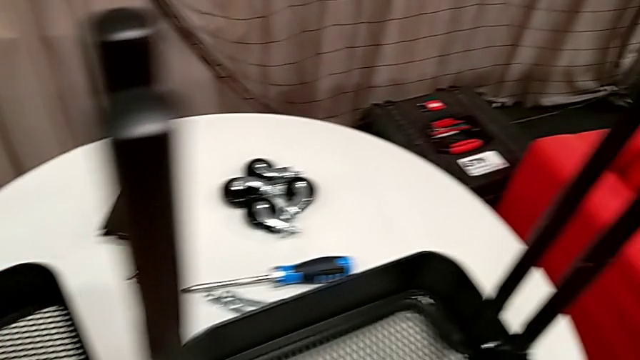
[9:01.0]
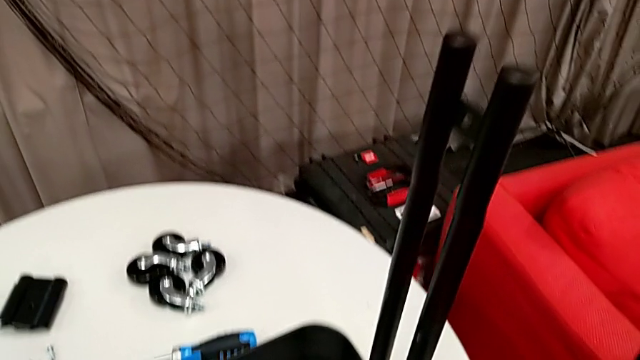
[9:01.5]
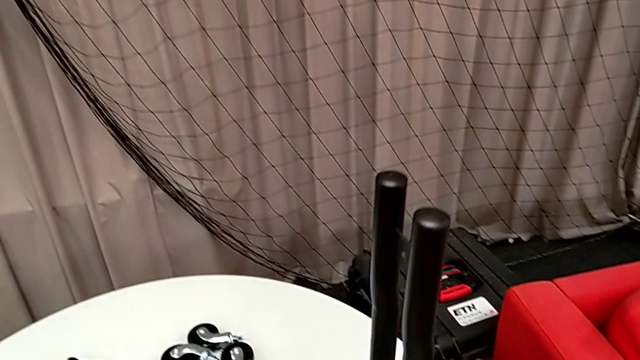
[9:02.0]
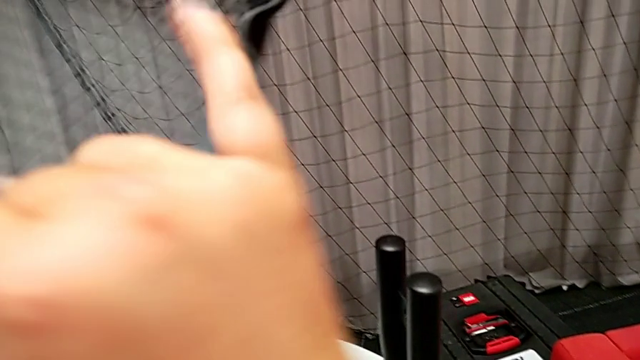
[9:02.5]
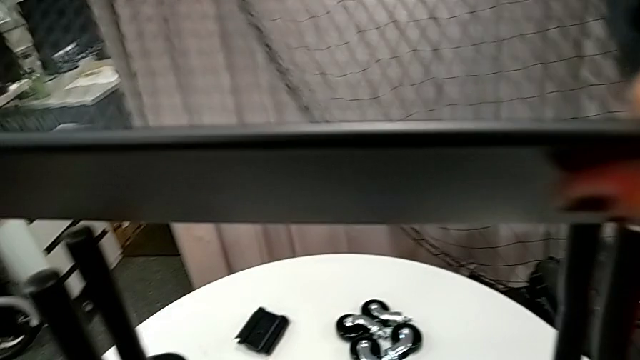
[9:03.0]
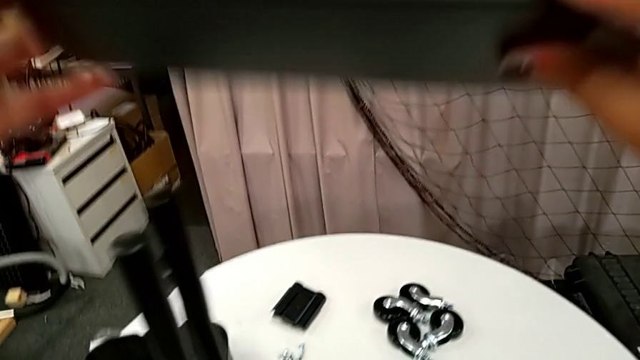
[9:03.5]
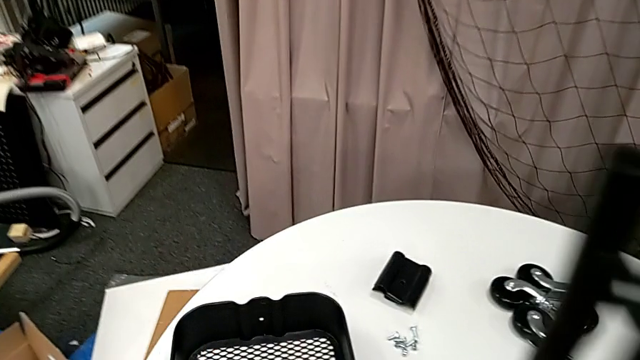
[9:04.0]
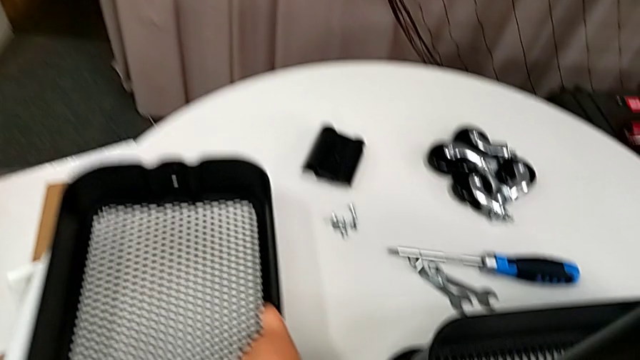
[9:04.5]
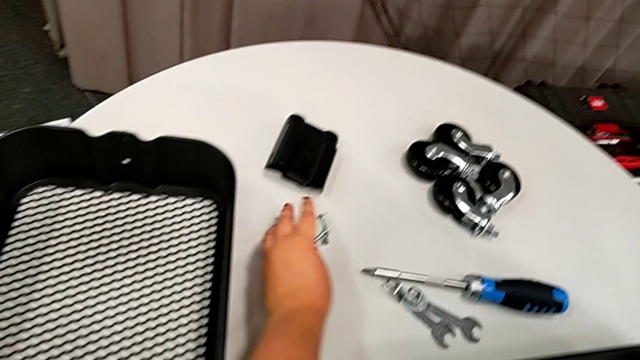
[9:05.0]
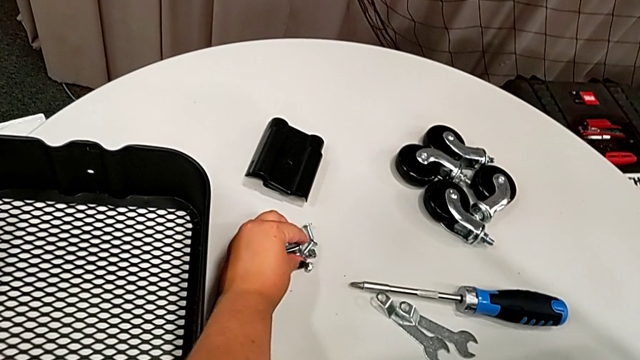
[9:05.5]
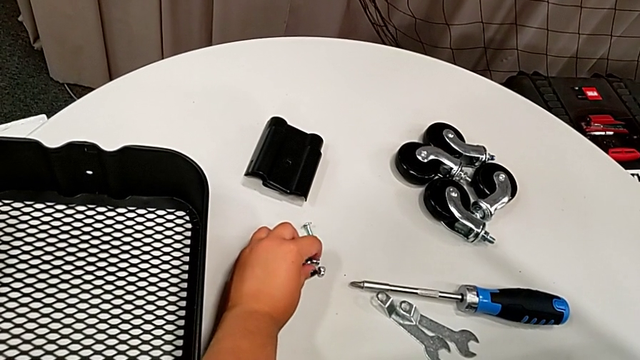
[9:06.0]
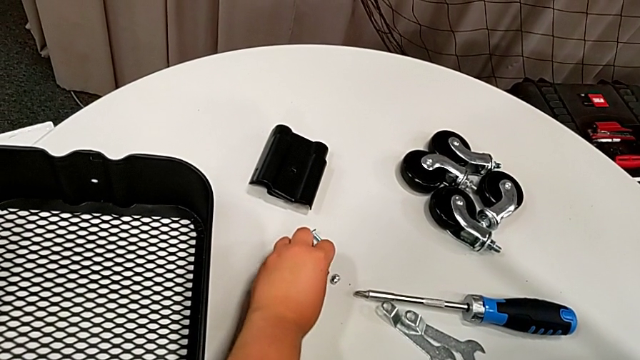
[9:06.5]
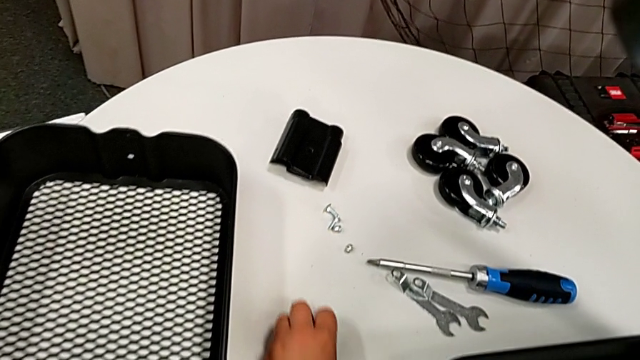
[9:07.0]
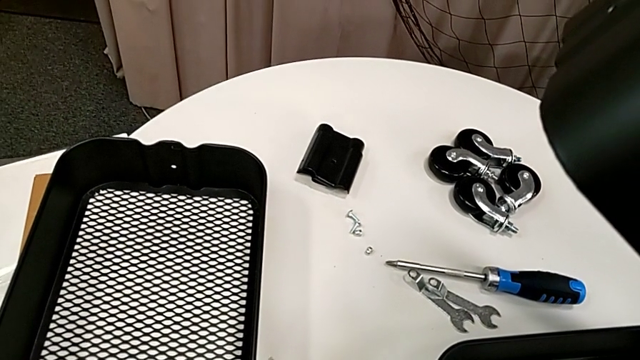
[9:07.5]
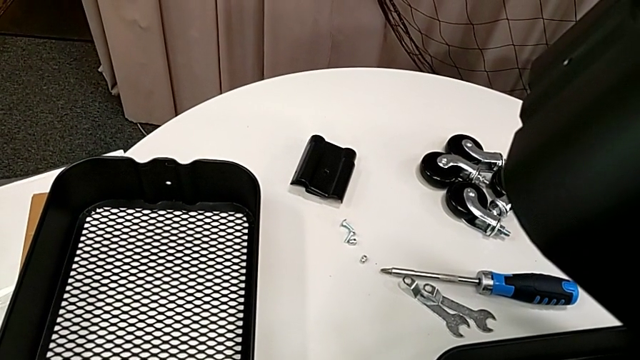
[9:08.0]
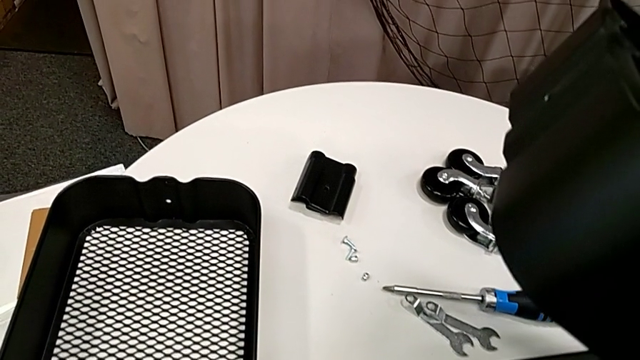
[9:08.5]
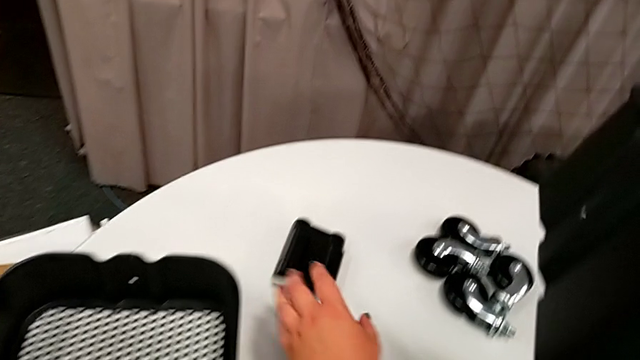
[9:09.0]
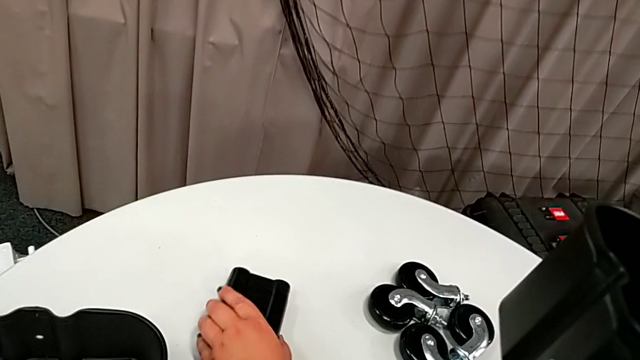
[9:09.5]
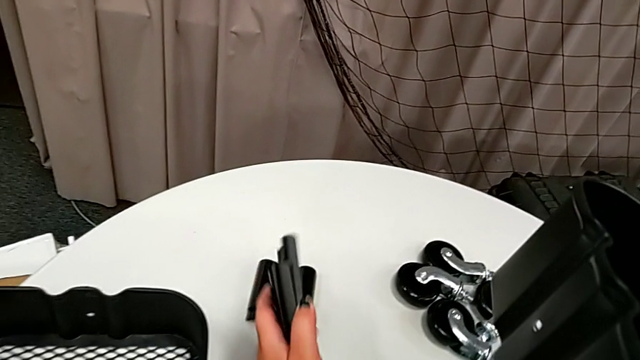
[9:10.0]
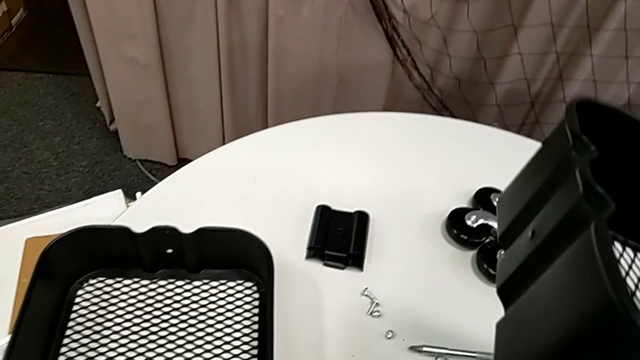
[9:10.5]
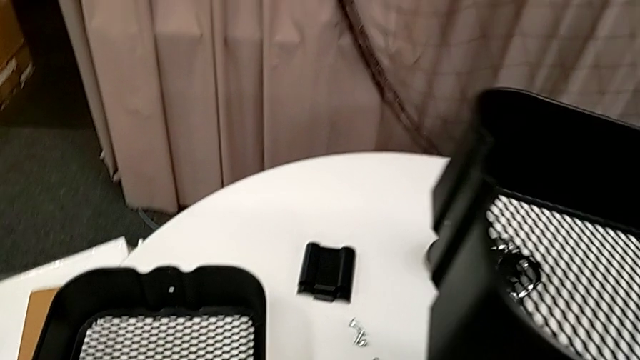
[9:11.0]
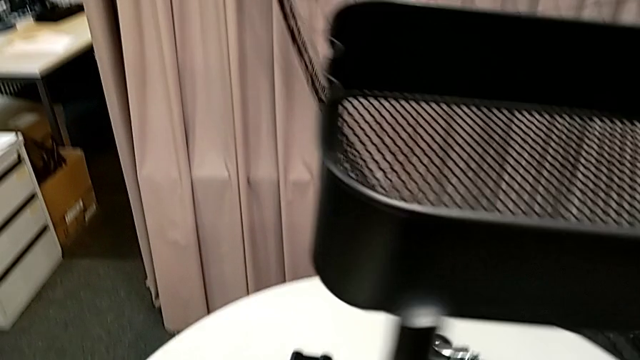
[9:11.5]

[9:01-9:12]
The camera wearer is assembling the grid tray. They slide the grid tray, wrongly grab the bolt and slide the bracket.

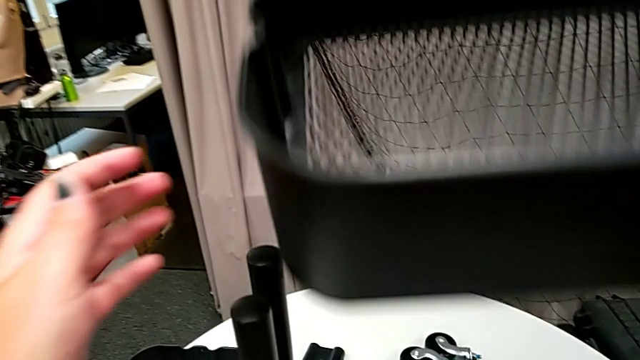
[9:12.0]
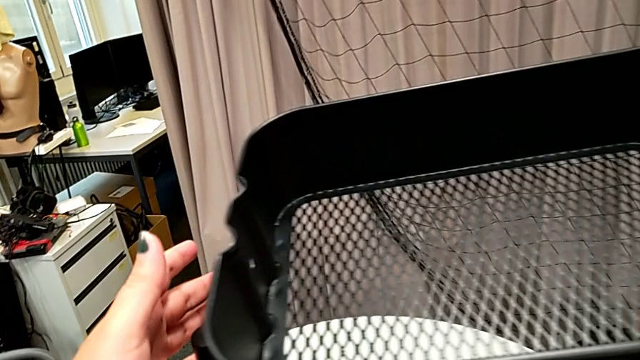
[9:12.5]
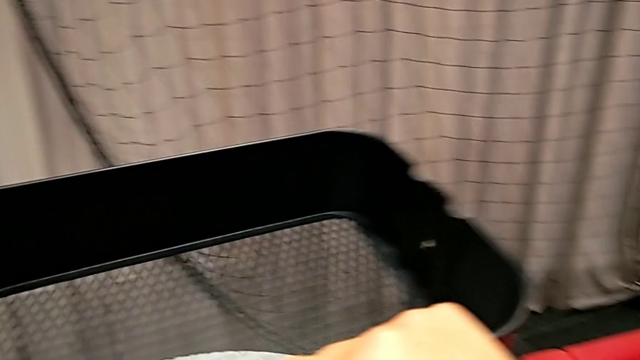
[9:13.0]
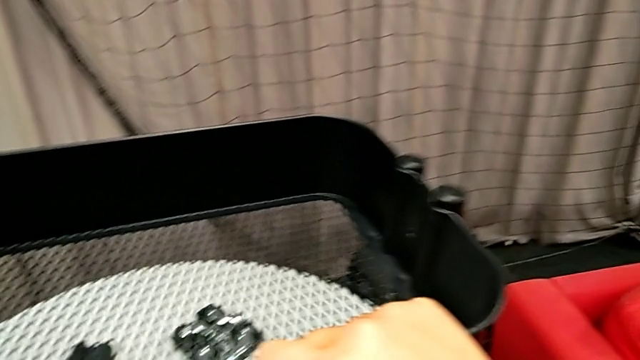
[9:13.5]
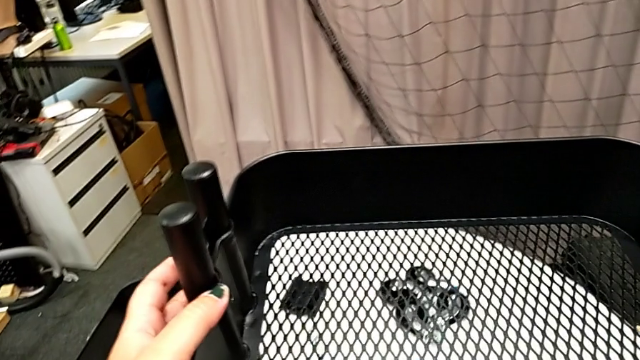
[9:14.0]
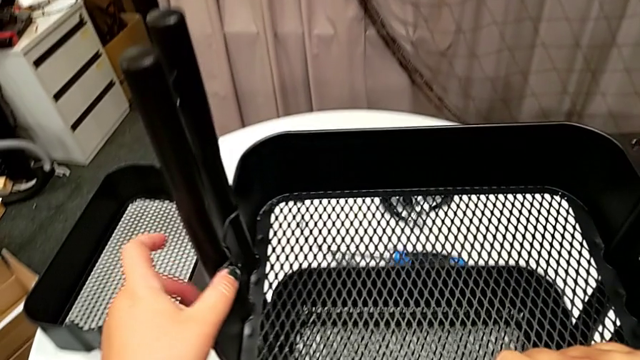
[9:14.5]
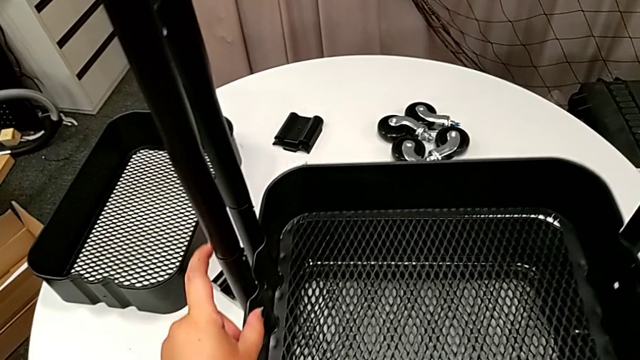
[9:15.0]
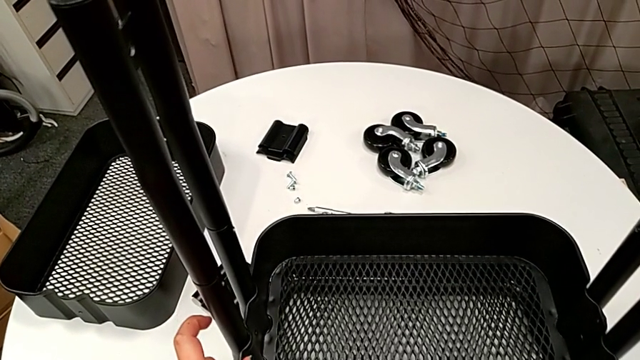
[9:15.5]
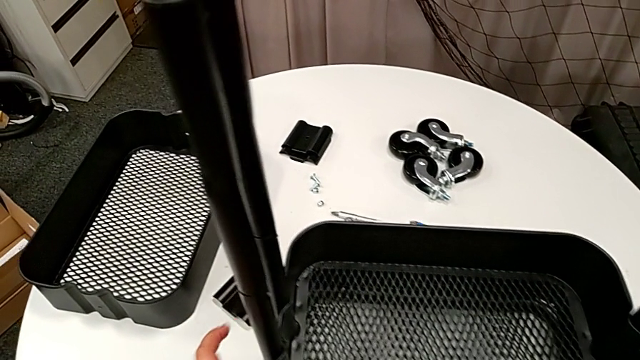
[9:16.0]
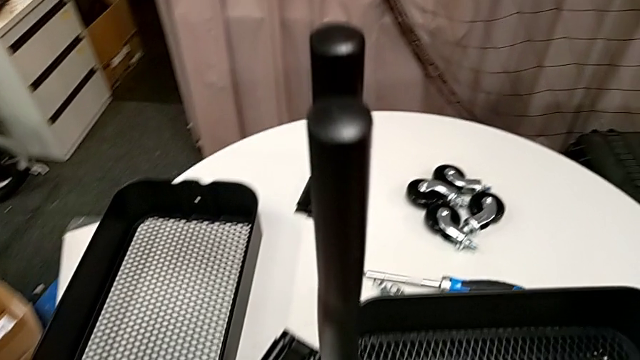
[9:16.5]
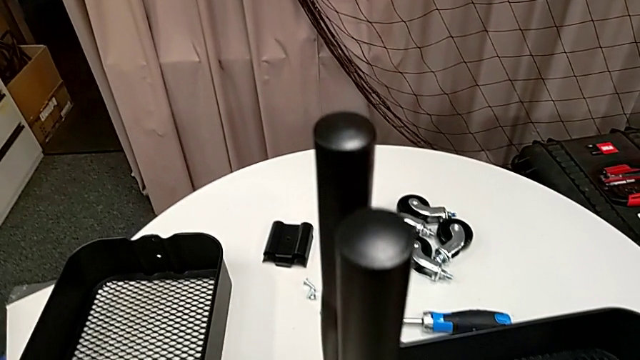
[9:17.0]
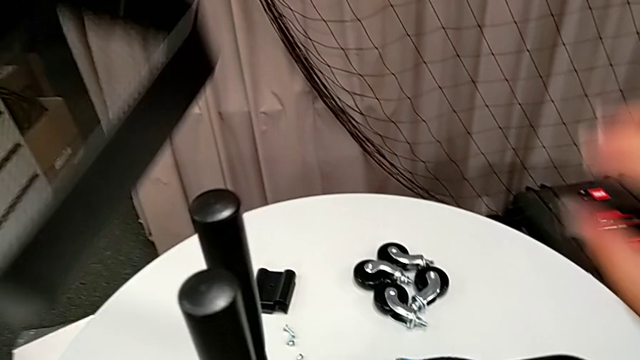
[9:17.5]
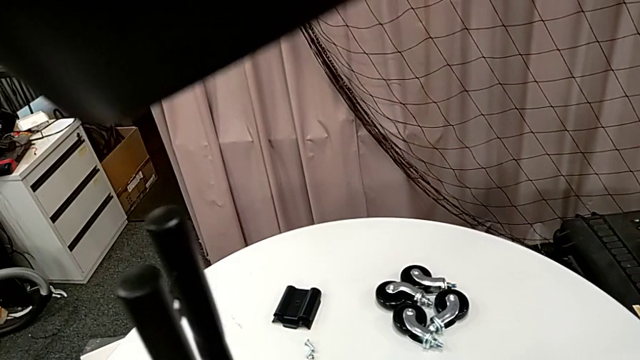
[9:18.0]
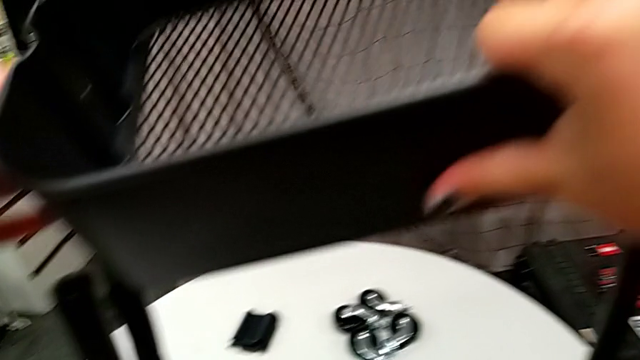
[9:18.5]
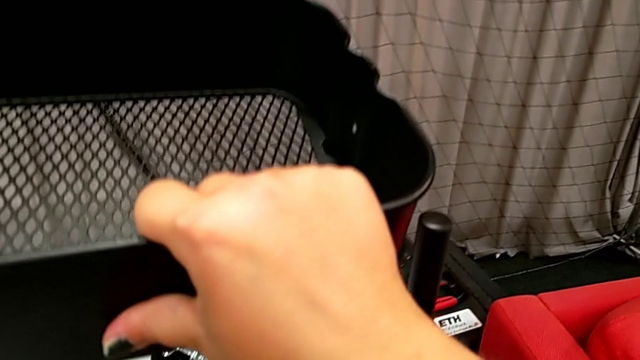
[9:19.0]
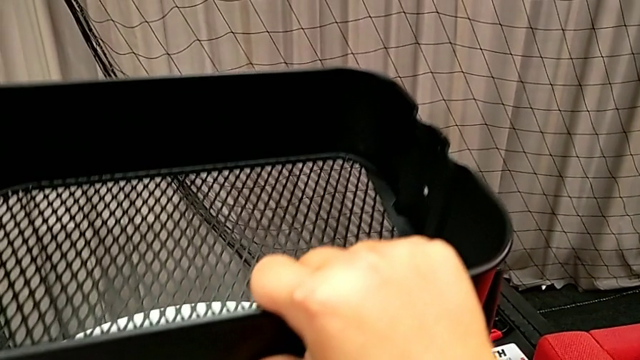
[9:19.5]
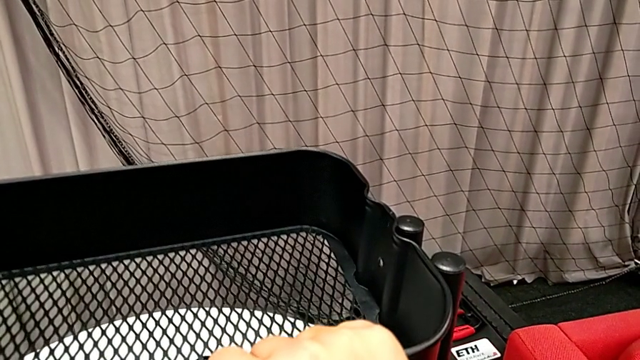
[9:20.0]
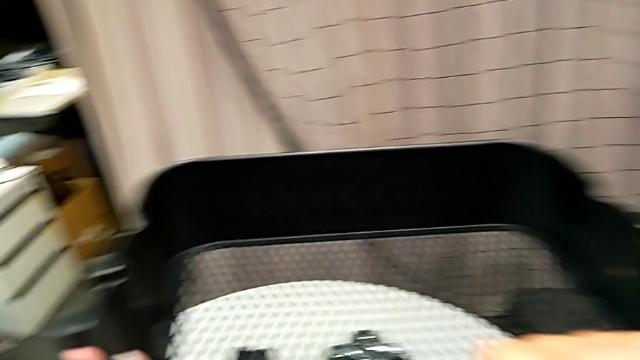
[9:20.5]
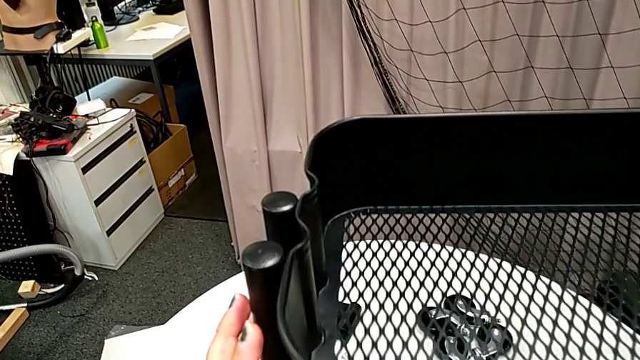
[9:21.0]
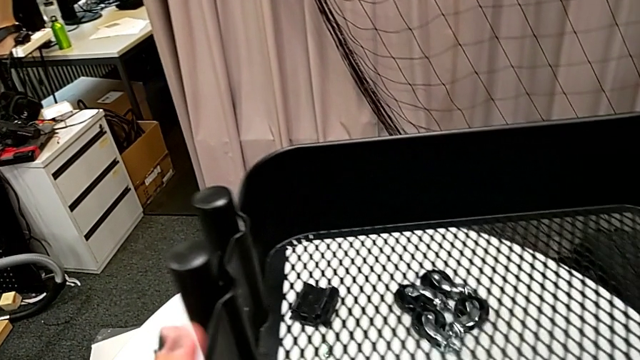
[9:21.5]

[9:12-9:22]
The camera wearer is assembling the grid tray. They place the grid tray, place the middle grid tray, grab the grid tray and align it.
